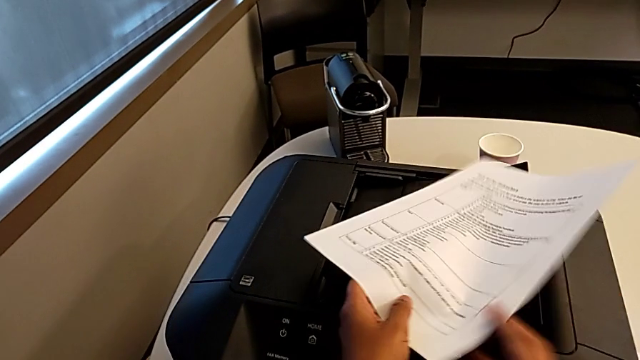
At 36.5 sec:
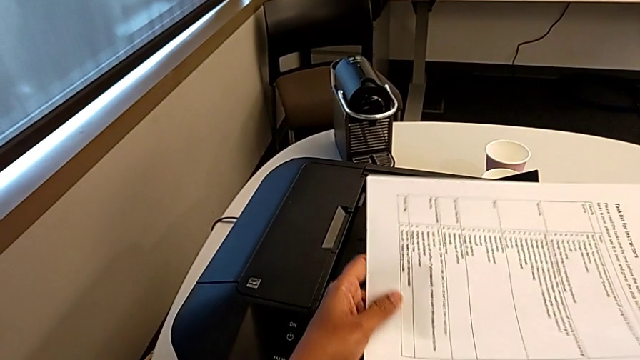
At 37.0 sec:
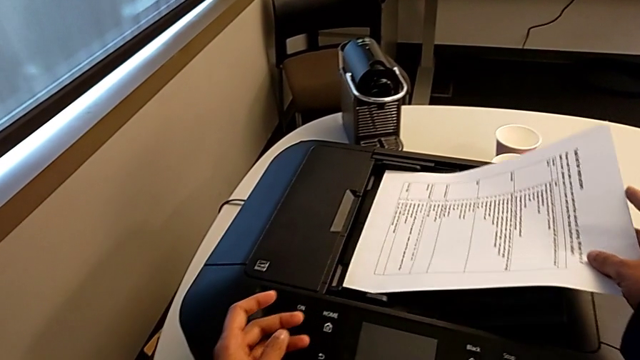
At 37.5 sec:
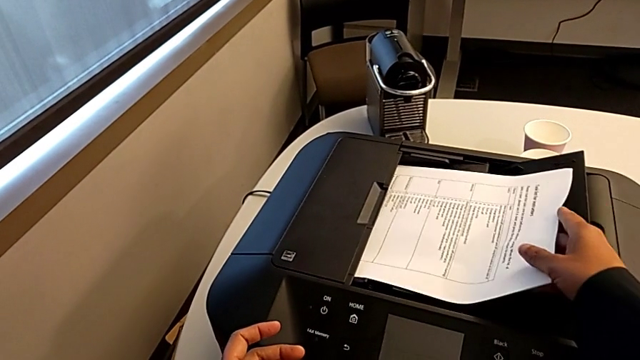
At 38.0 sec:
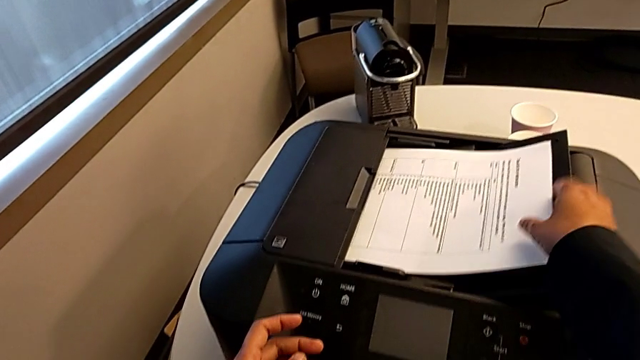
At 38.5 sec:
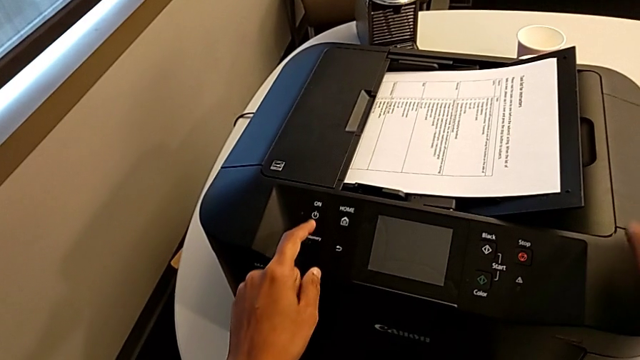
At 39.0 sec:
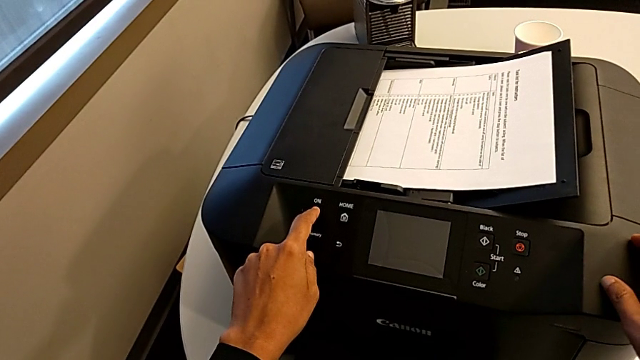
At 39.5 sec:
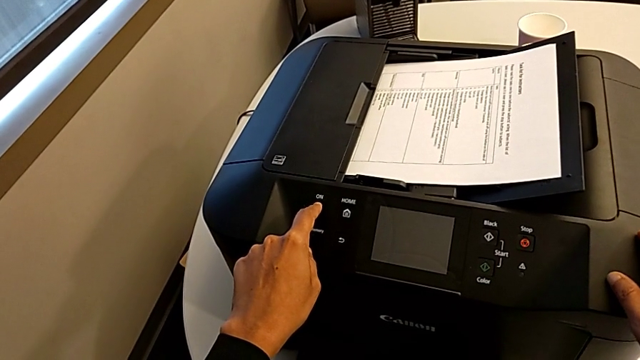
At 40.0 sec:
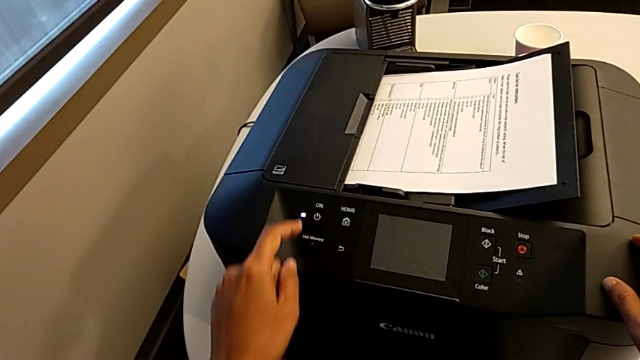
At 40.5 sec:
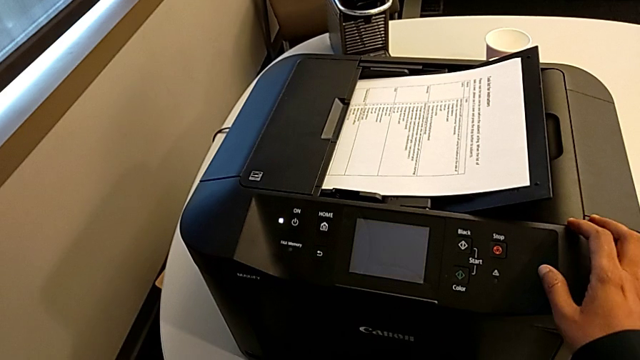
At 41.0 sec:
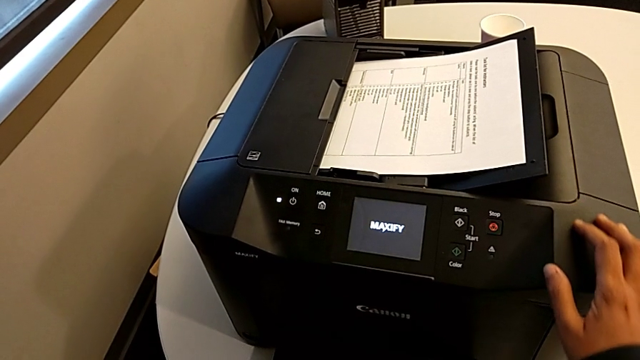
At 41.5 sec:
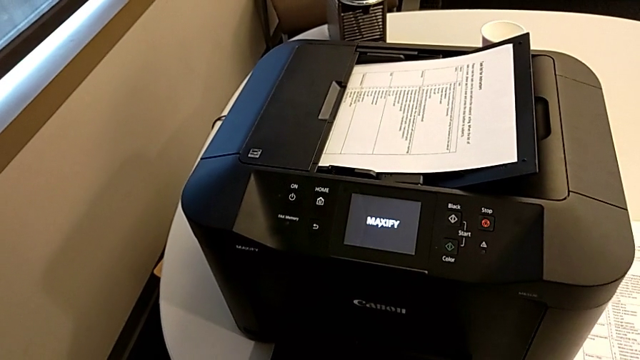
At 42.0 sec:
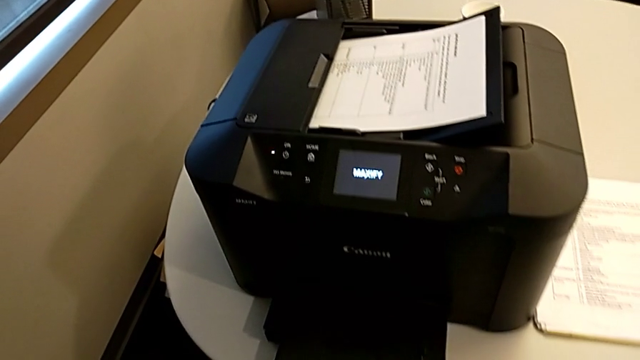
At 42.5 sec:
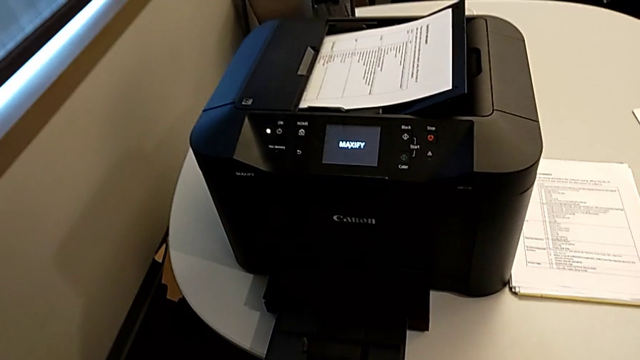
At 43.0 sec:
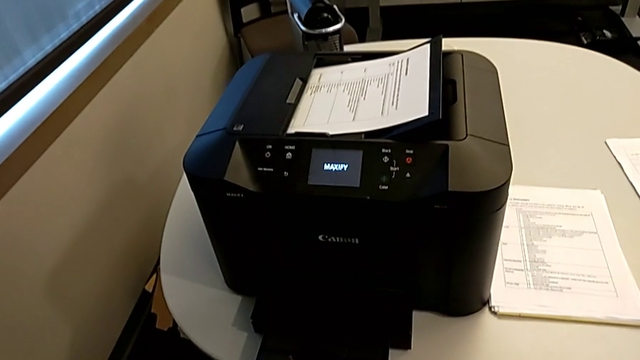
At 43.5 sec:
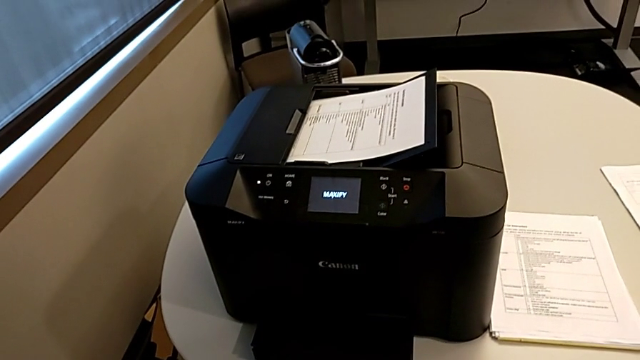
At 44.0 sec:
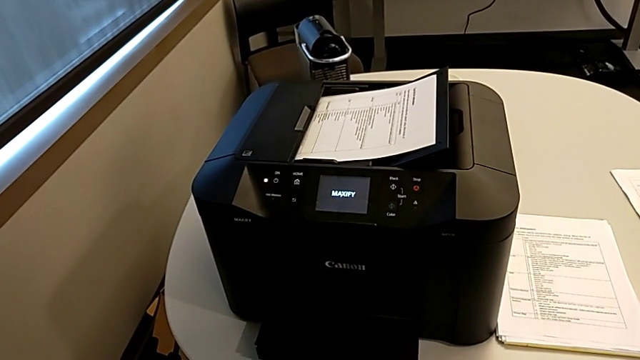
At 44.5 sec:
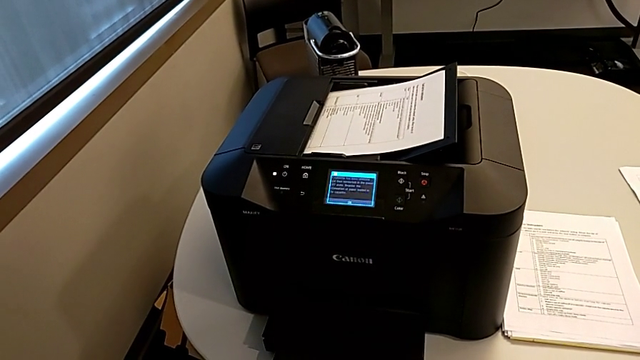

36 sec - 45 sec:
The camera wearer is turning on the printer. They insert the paper stack and press the button.

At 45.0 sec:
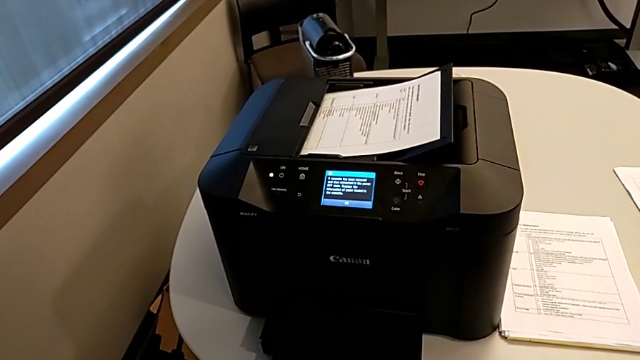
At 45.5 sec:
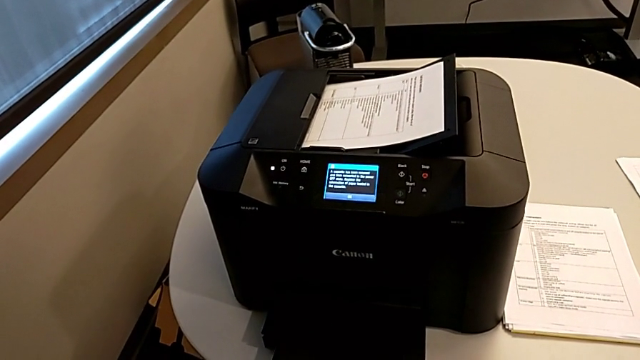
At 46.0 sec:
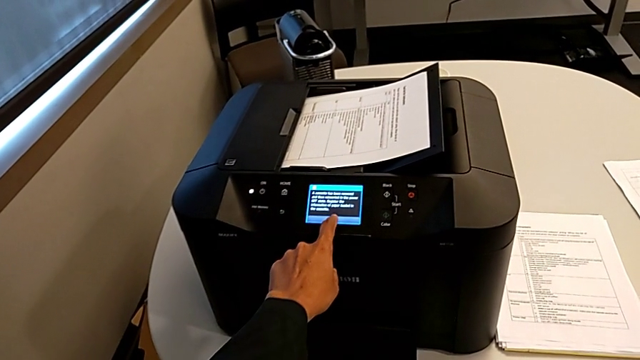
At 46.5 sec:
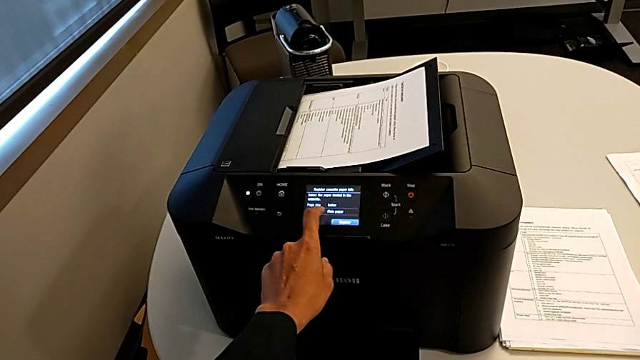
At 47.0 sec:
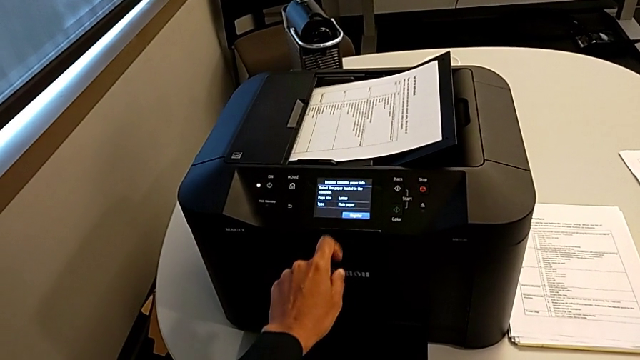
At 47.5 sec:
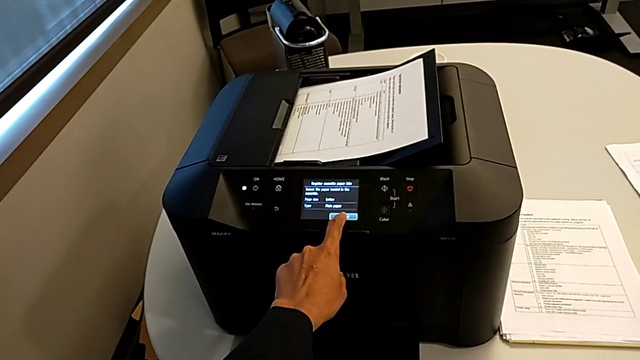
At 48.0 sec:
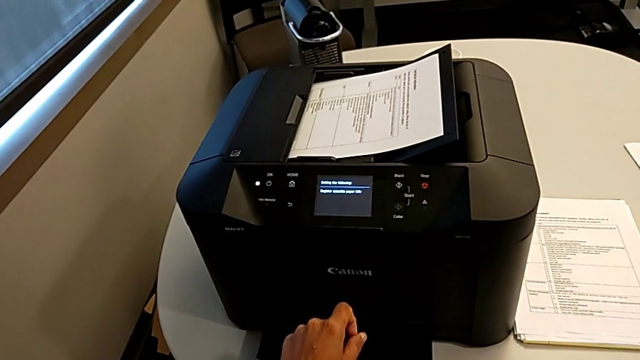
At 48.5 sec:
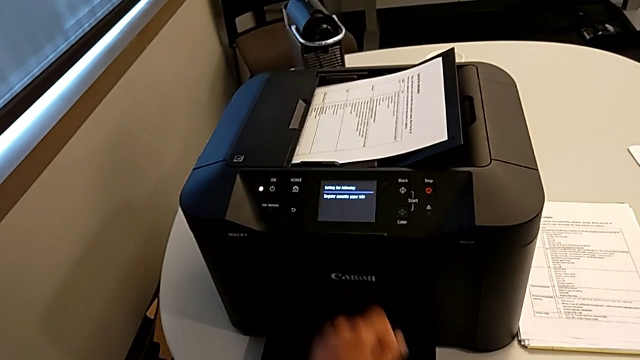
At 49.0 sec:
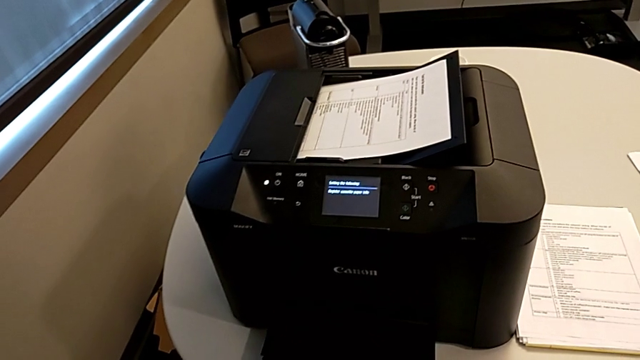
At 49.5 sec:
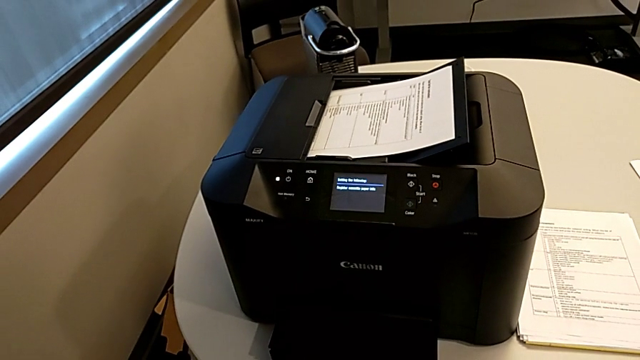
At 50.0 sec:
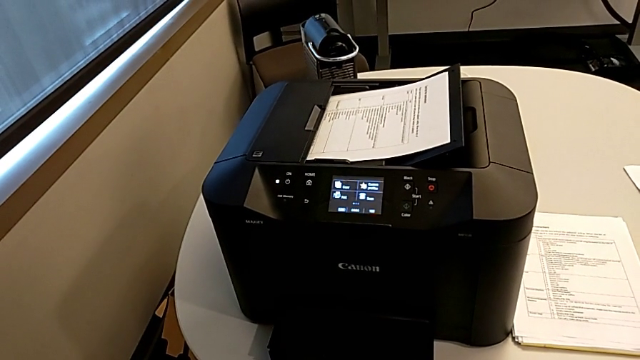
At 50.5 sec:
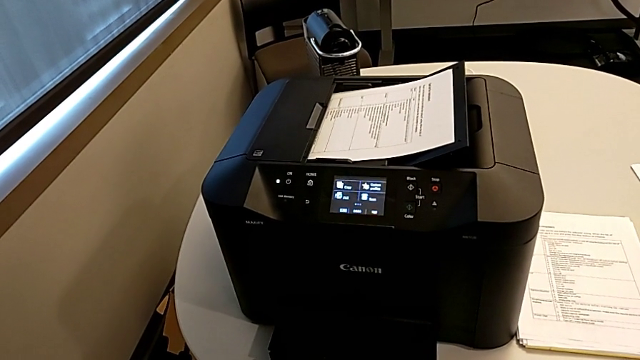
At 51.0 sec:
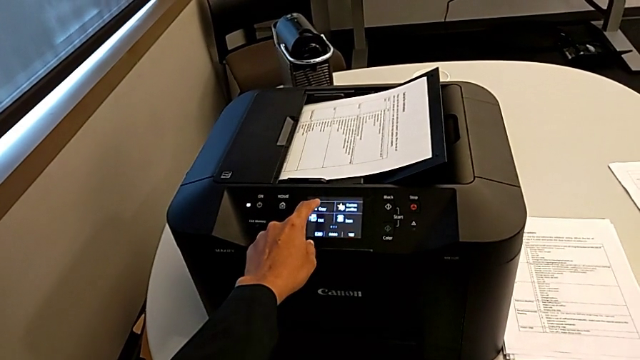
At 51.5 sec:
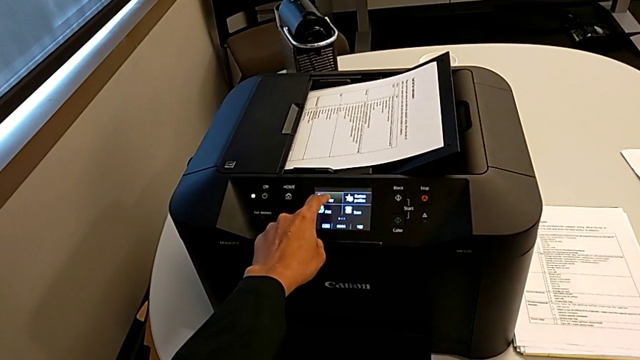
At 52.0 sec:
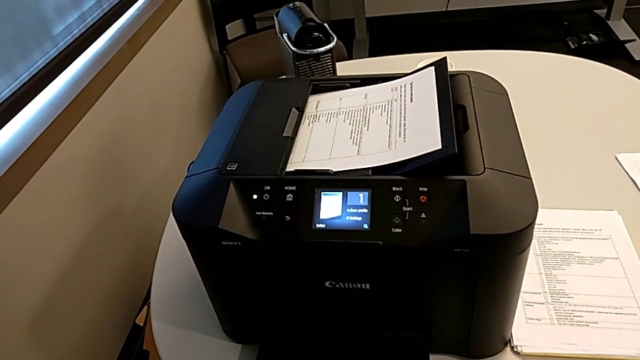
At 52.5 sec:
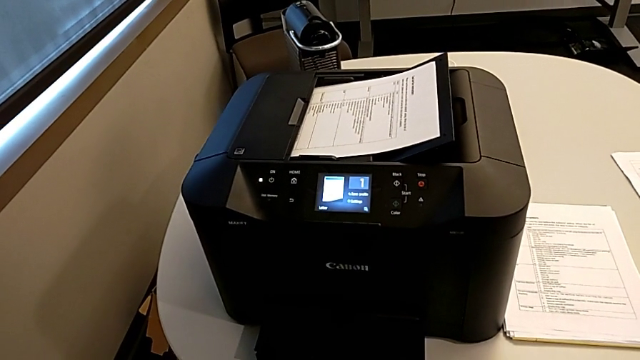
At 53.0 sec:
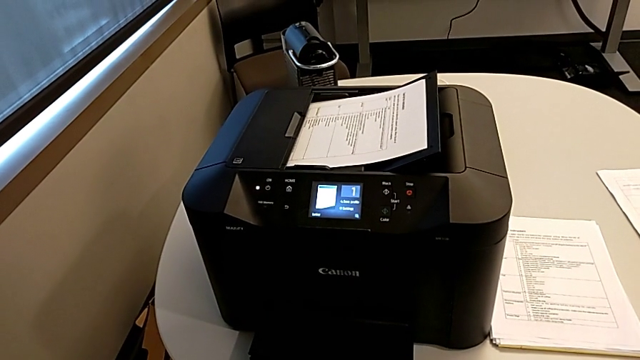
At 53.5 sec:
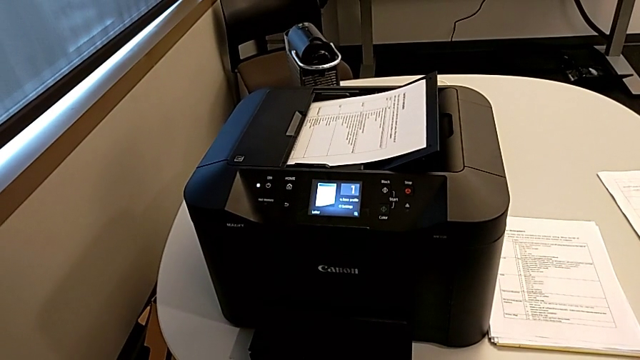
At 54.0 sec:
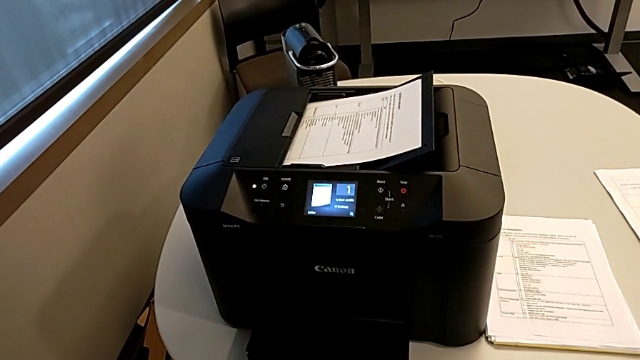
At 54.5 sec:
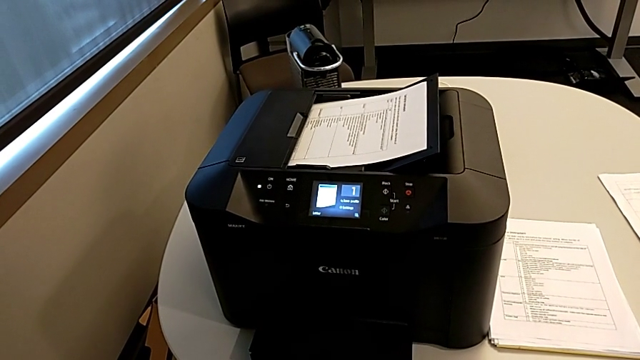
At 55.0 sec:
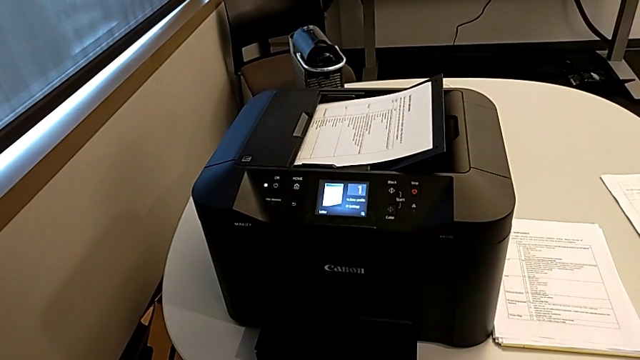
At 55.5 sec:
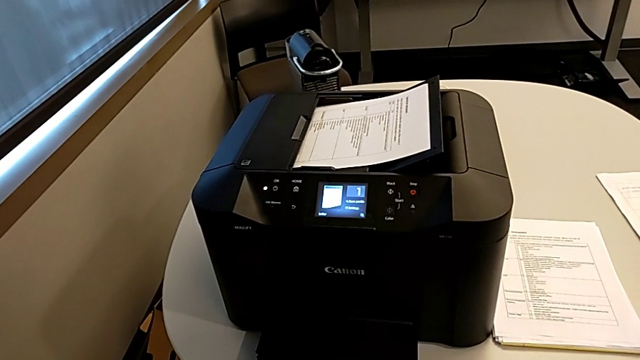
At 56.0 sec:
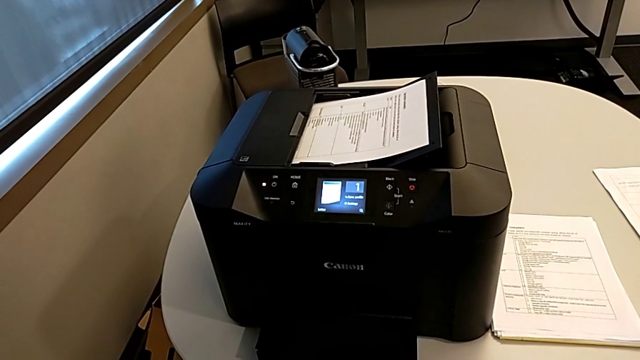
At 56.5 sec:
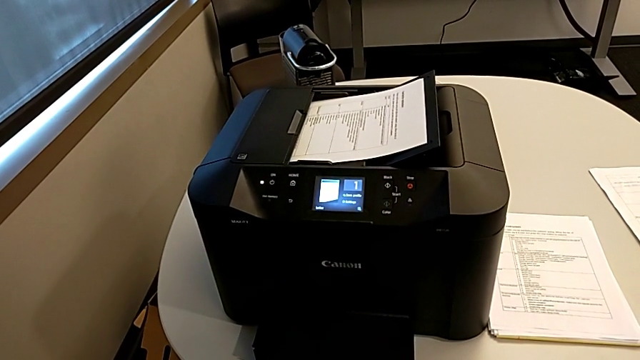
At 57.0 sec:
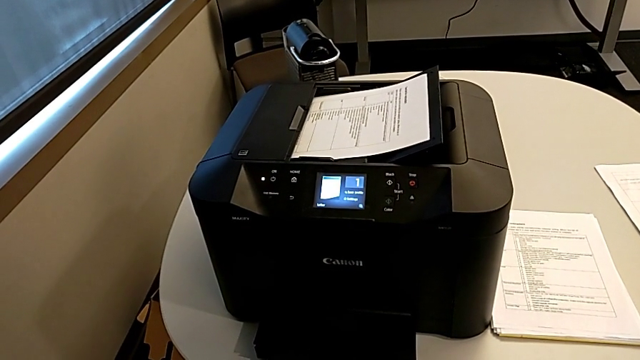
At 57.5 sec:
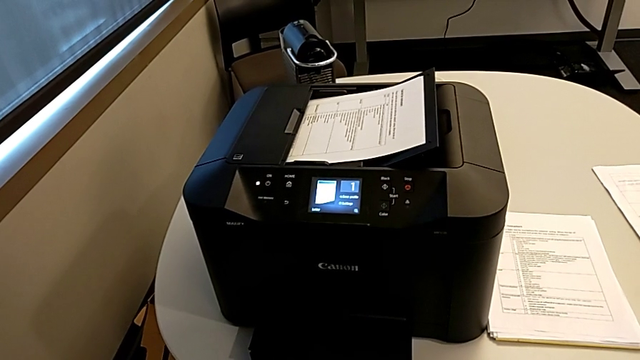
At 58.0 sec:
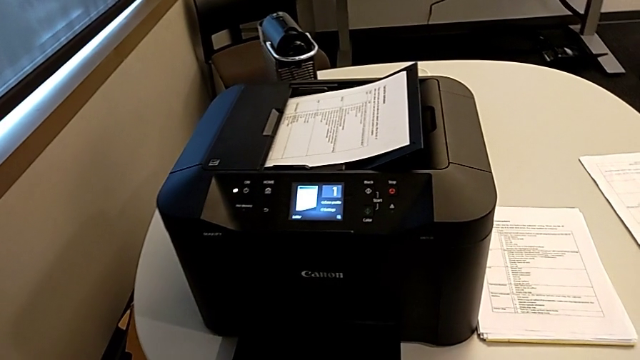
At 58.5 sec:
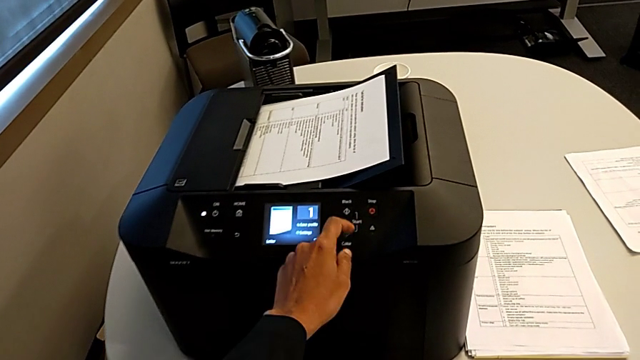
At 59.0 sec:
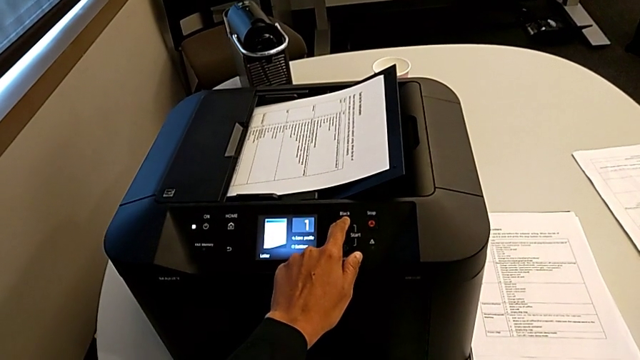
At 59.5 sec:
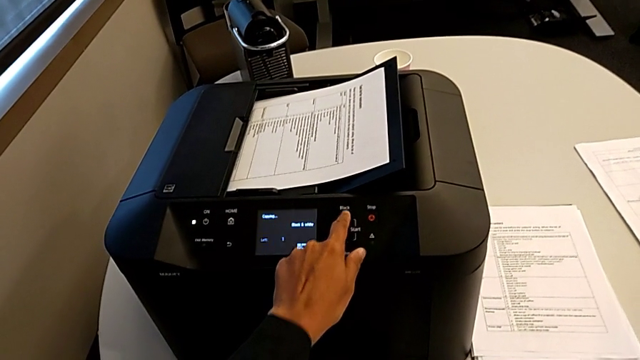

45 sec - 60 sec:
The camera wearer is copying. They press the button four times.
